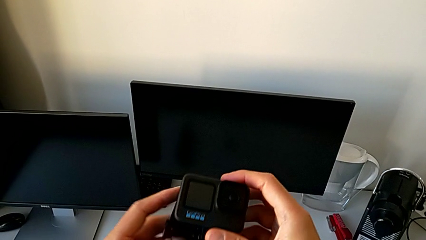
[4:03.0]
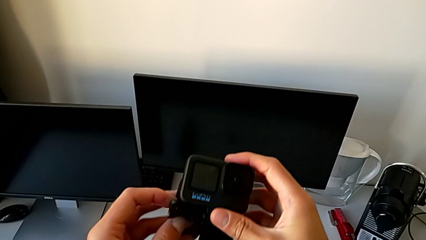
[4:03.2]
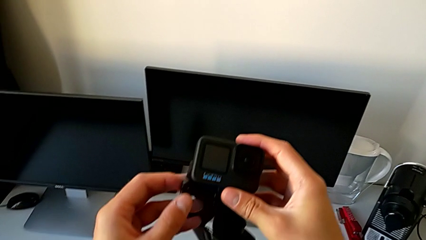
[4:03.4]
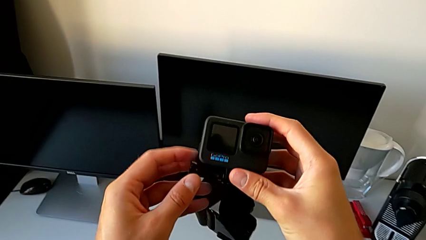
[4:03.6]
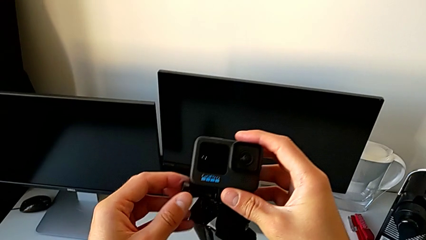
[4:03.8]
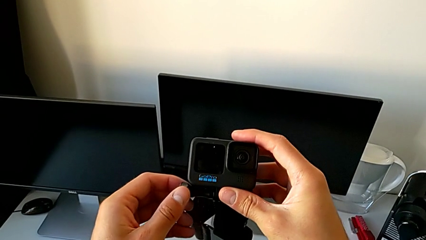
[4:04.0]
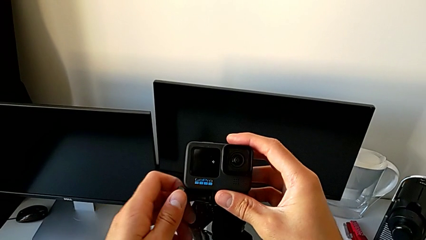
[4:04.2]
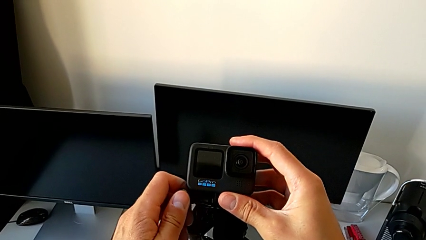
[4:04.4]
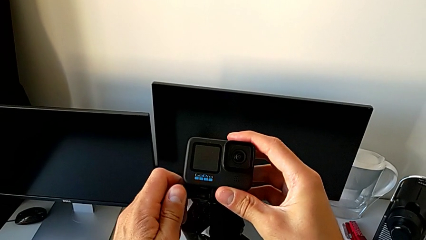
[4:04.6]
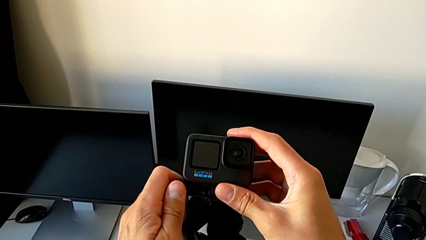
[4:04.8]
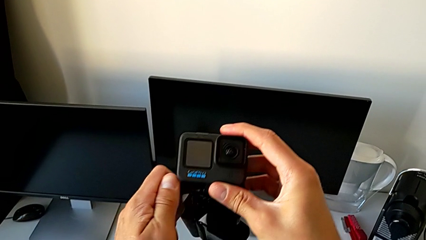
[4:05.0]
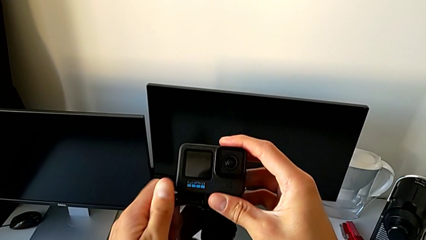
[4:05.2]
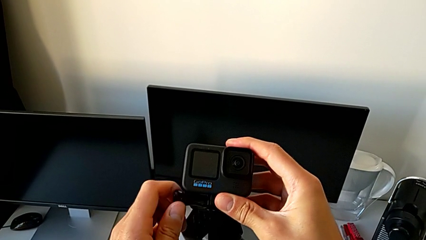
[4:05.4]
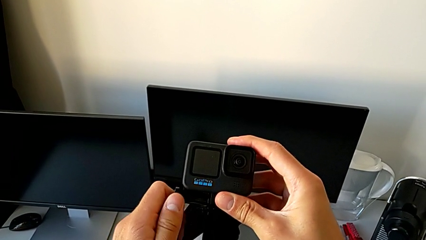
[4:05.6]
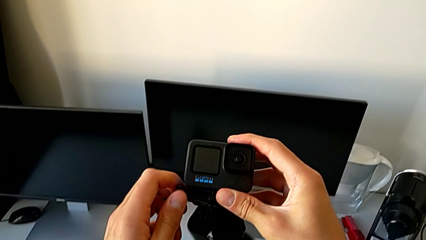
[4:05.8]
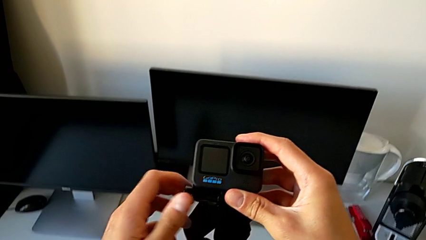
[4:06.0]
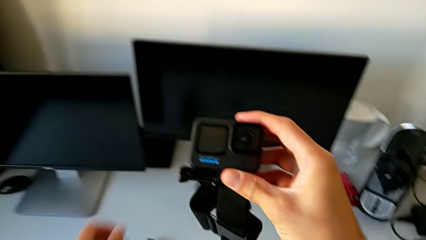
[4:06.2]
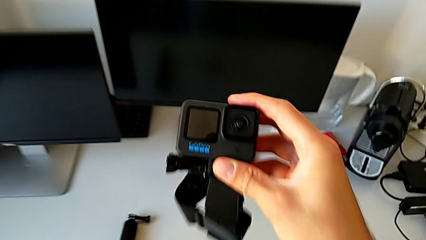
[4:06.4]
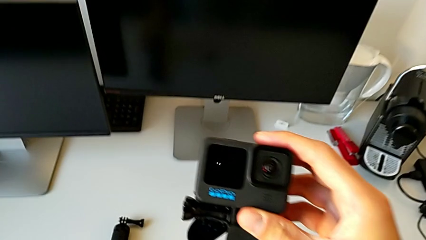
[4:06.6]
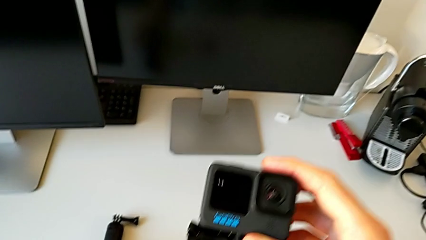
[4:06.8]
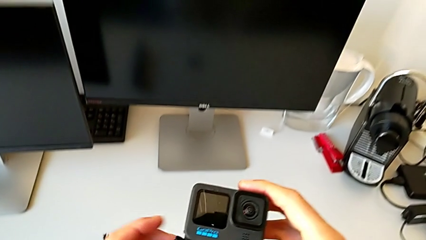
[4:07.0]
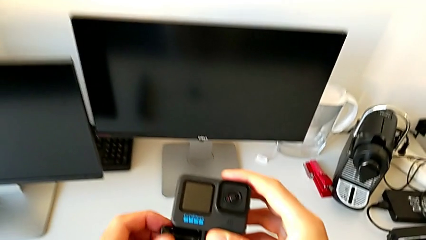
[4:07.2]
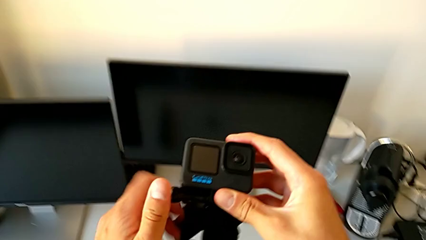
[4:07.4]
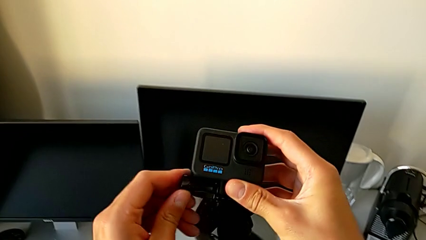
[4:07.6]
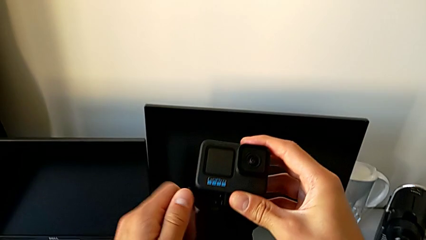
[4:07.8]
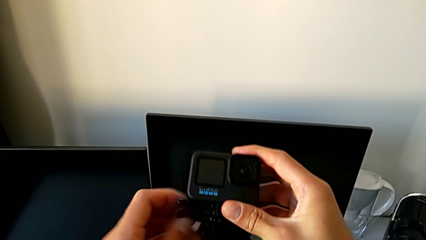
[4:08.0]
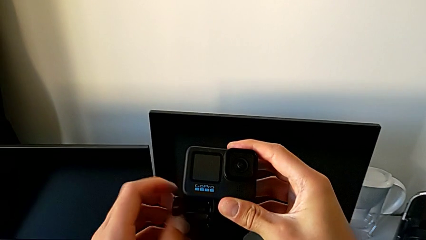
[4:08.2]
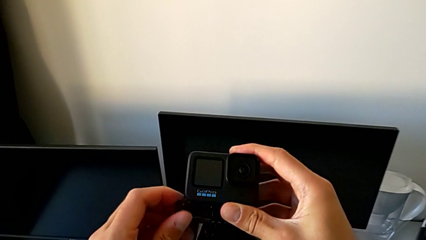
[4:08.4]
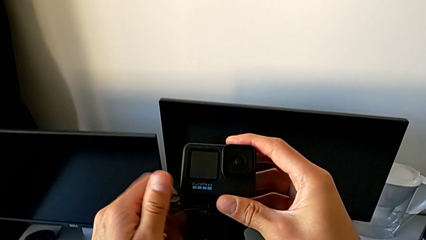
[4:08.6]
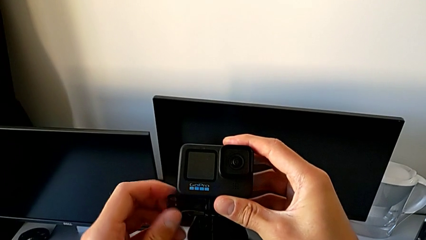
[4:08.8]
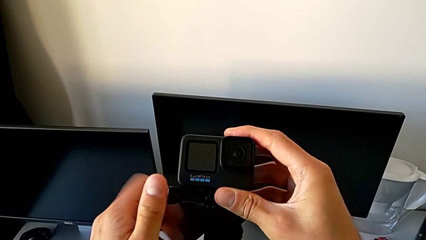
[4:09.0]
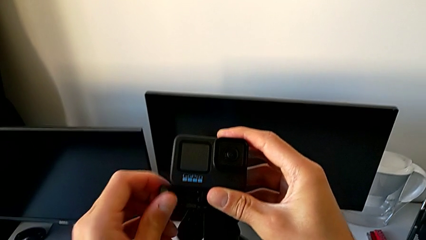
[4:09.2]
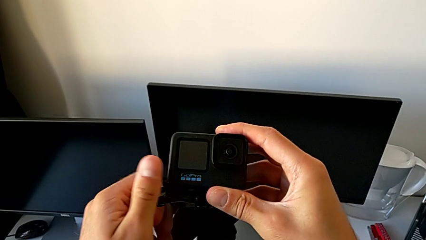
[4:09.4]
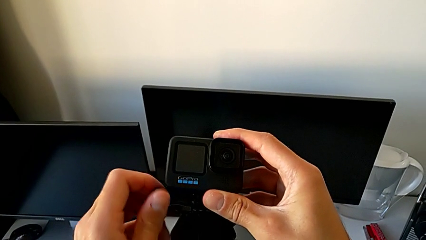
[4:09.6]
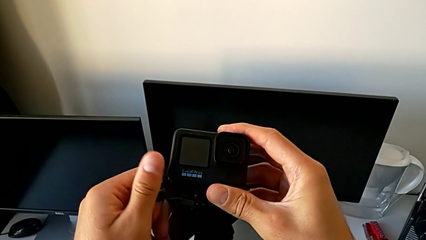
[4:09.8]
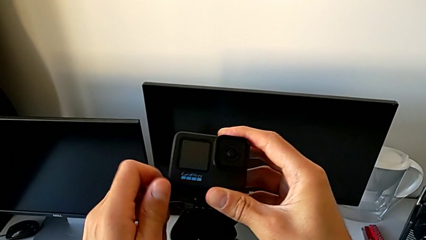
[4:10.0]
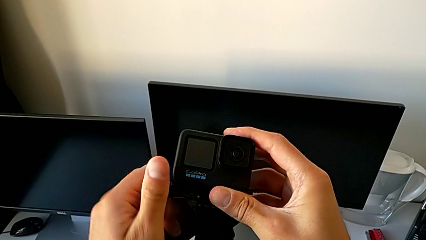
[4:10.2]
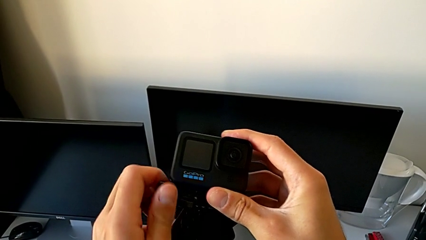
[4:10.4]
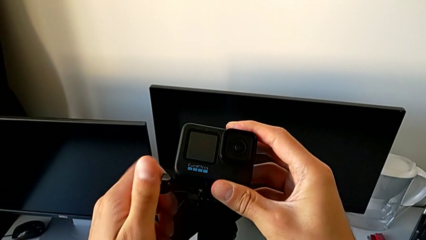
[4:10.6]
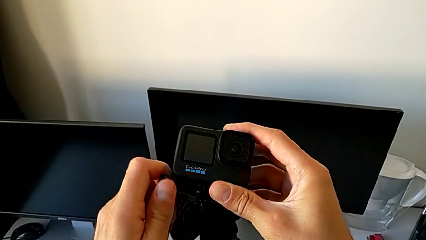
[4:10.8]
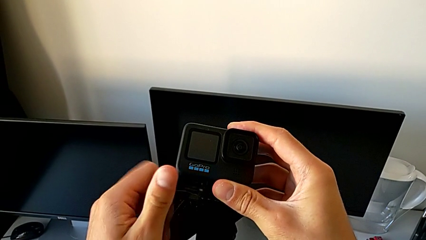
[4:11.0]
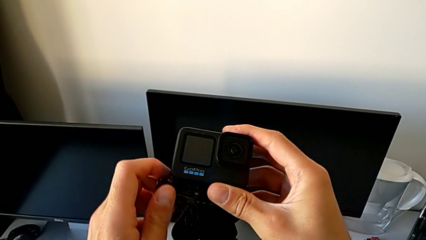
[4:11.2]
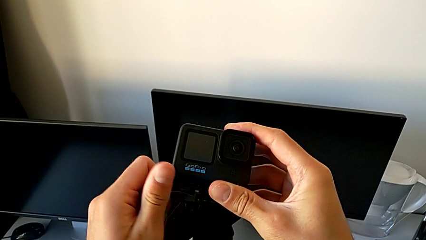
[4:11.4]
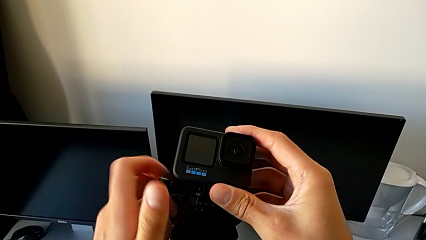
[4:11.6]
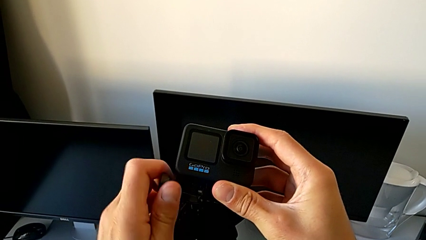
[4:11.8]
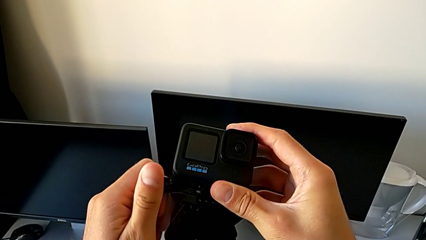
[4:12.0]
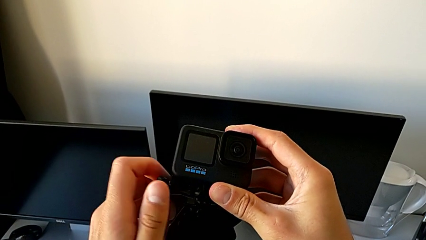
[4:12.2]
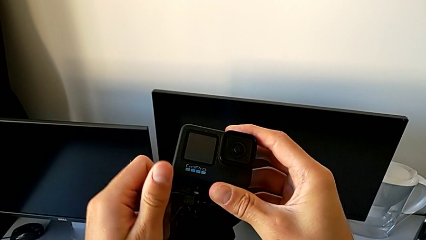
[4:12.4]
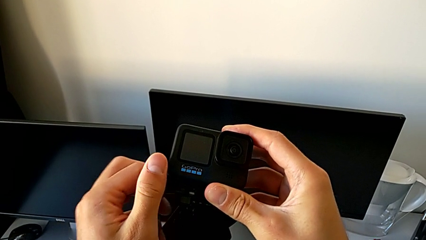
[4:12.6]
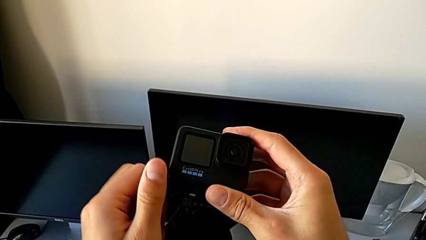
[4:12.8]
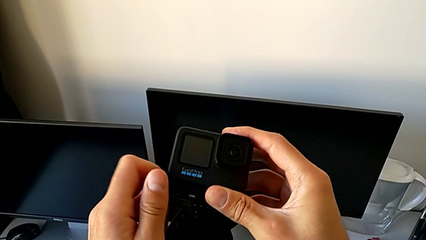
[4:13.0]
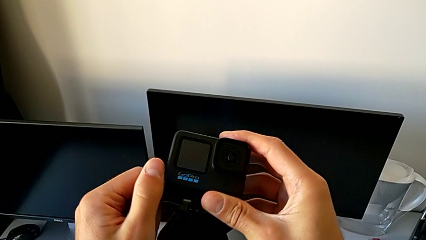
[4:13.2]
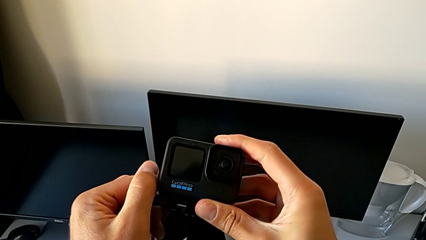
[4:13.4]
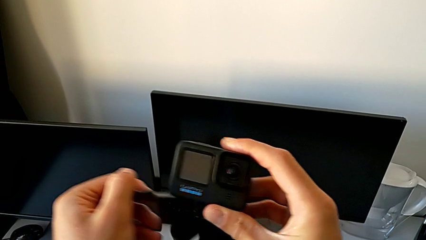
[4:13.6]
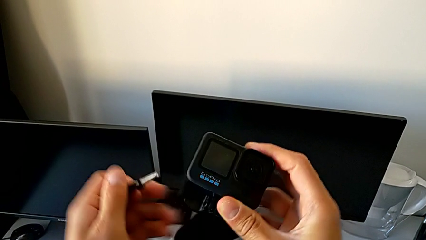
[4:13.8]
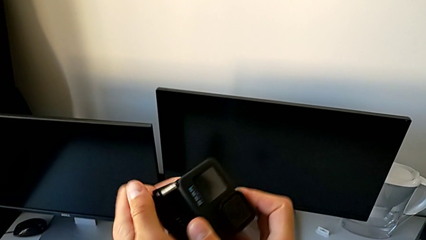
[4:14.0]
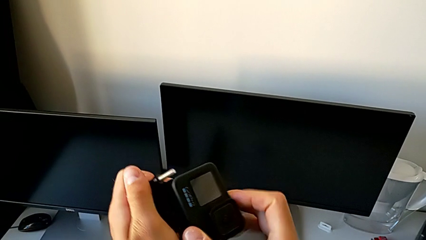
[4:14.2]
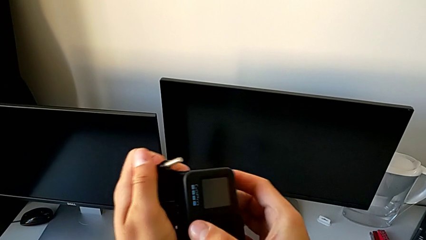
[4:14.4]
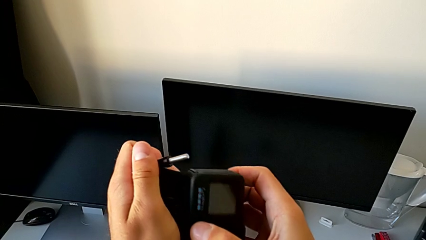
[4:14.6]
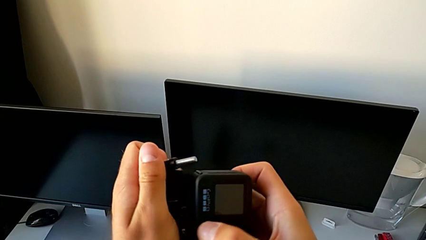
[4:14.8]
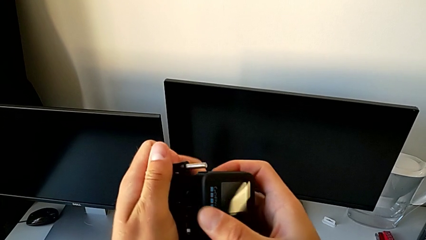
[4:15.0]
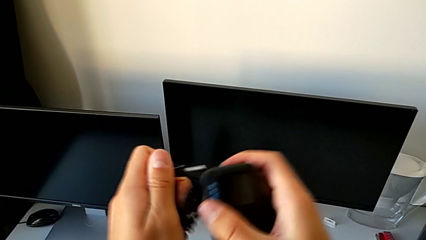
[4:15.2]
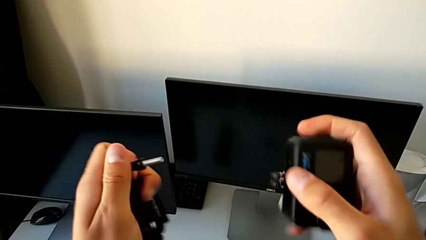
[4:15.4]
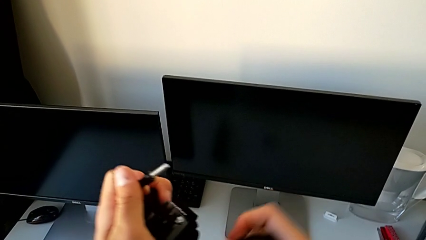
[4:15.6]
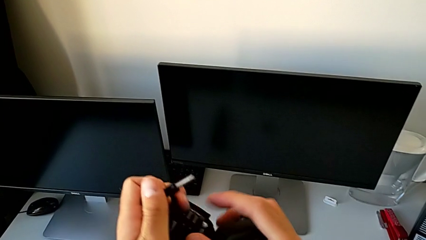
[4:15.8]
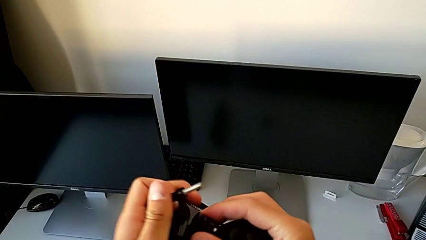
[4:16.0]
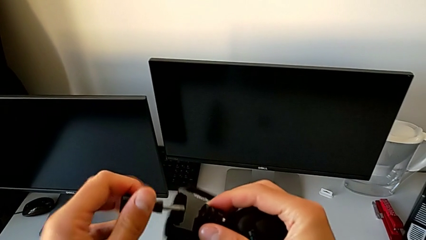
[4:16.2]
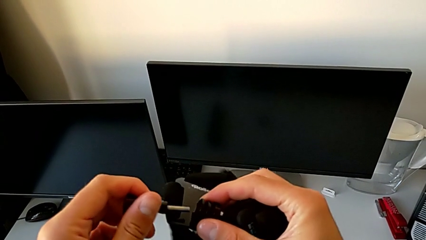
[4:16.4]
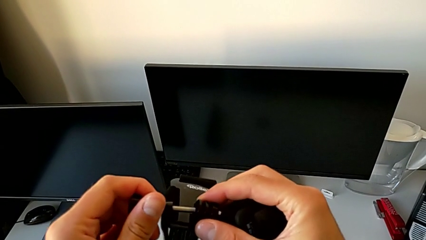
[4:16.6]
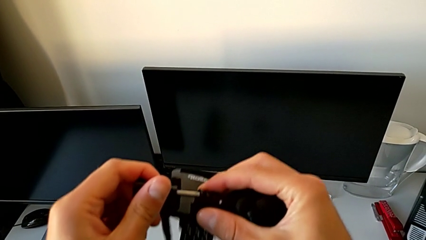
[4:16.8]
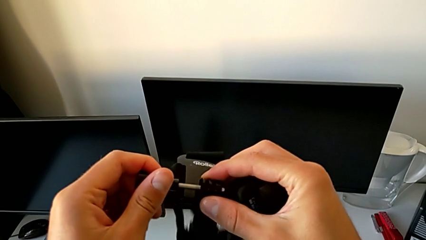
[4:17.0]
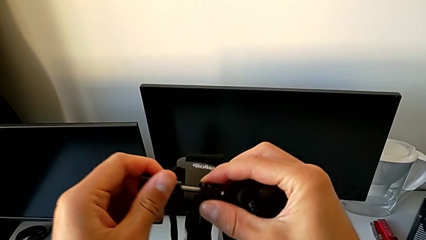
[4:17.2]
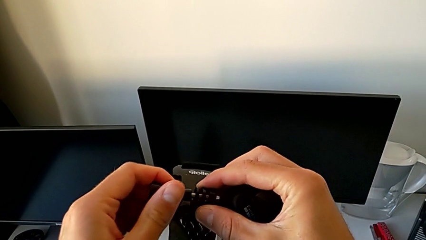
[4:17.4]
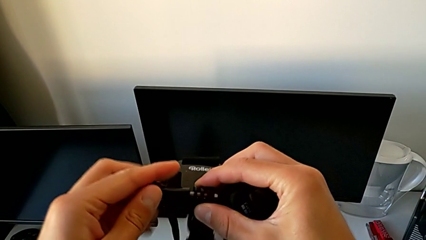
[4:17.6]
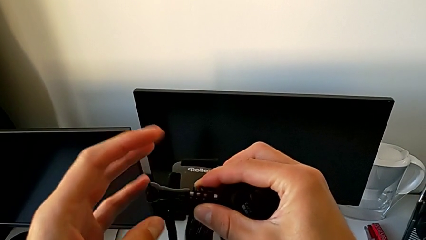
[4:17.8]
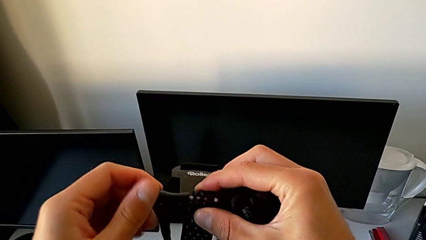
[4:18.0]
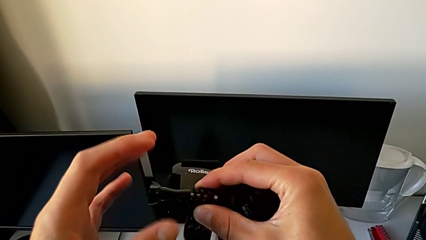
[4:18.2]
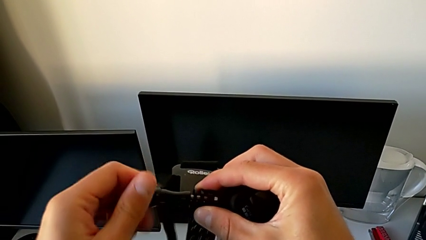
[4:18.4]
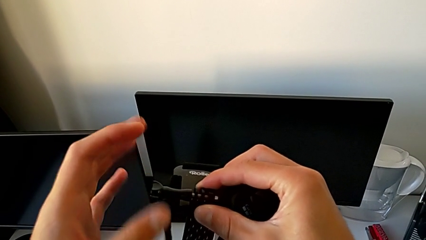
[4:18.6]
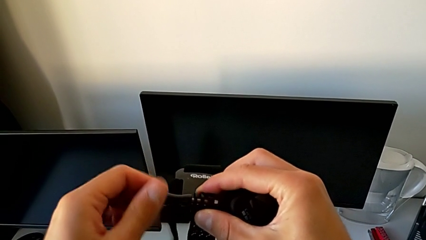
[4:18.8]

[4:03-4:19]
The camera wearer is disassembling the GoPro from the strap. They unscrew the screw, withdraw the GoPro and insert the screw.
